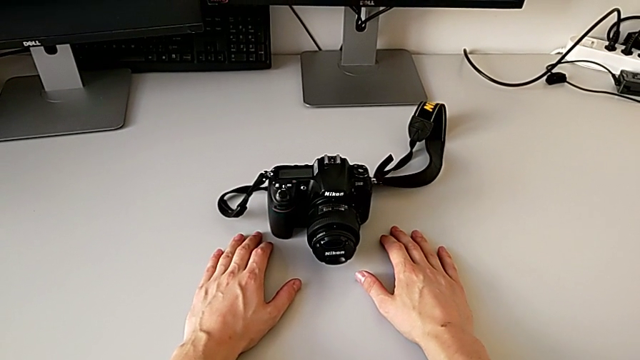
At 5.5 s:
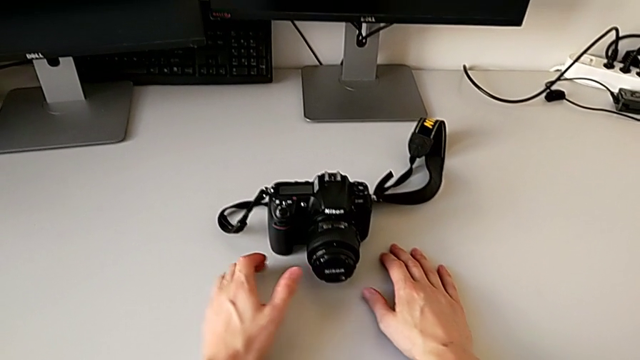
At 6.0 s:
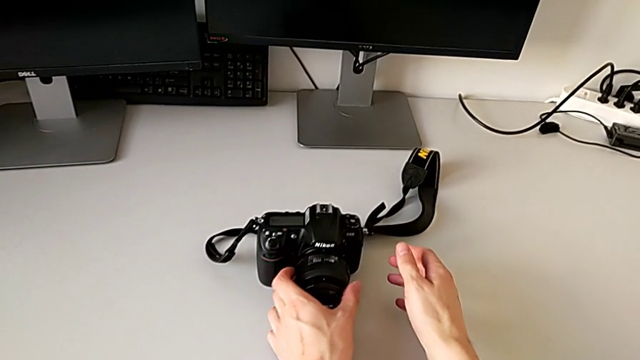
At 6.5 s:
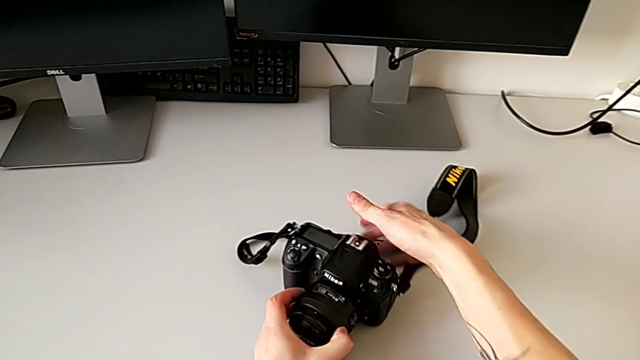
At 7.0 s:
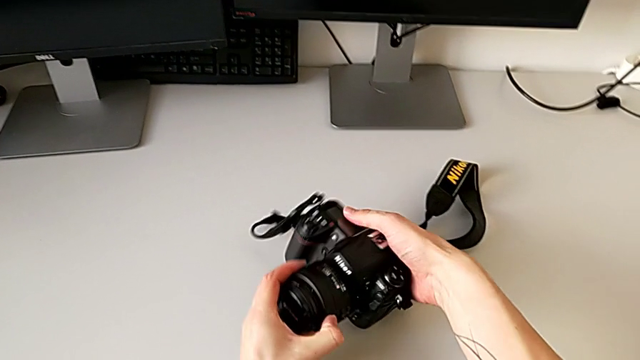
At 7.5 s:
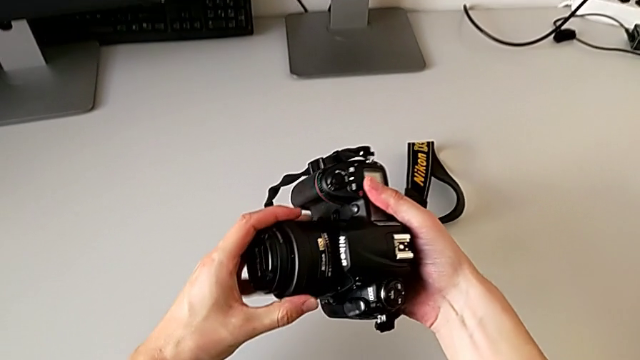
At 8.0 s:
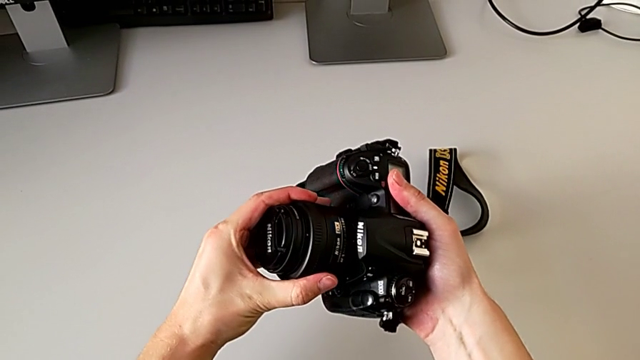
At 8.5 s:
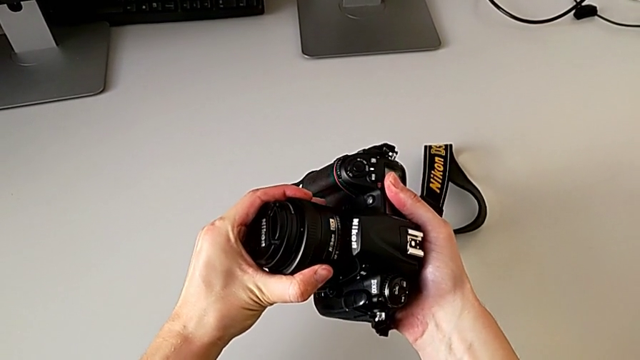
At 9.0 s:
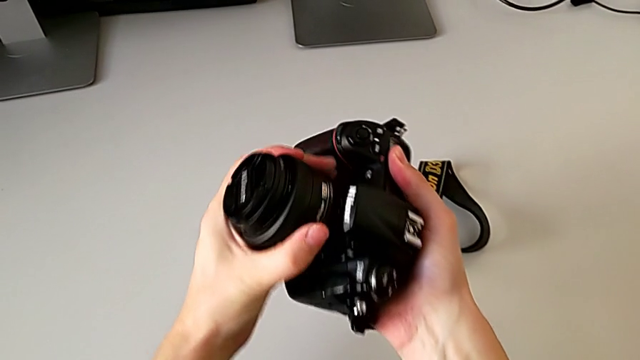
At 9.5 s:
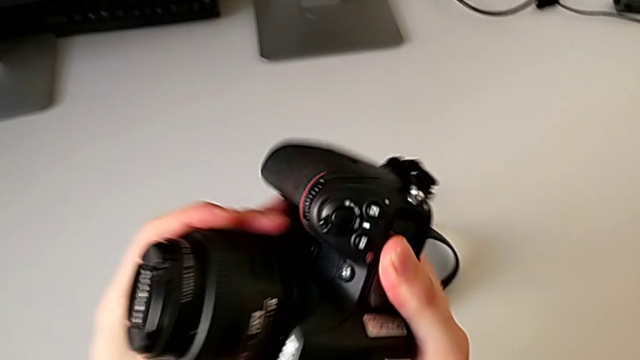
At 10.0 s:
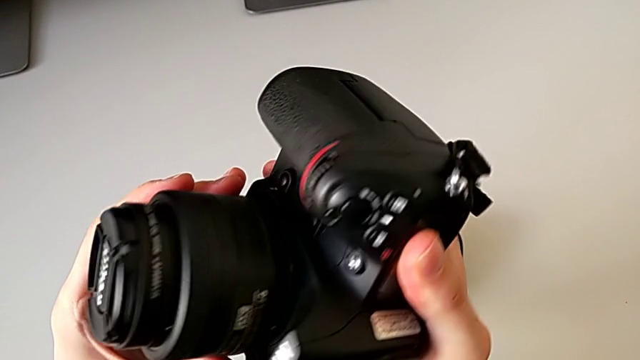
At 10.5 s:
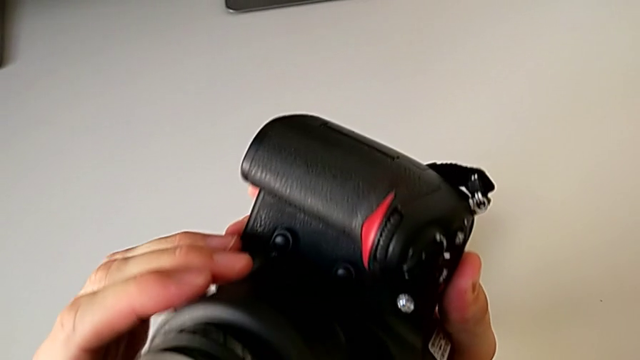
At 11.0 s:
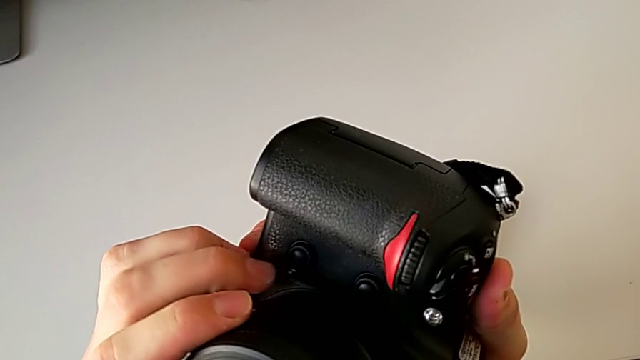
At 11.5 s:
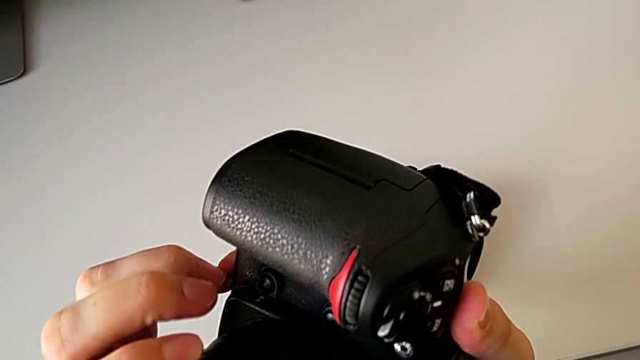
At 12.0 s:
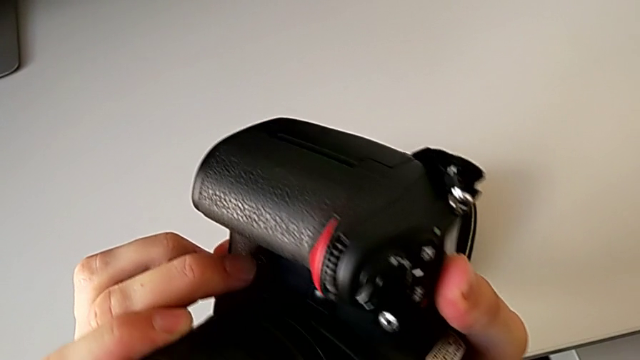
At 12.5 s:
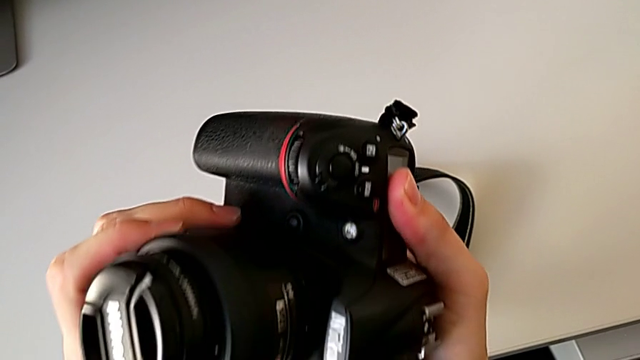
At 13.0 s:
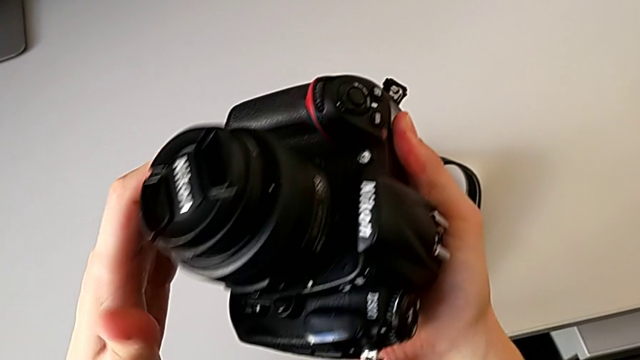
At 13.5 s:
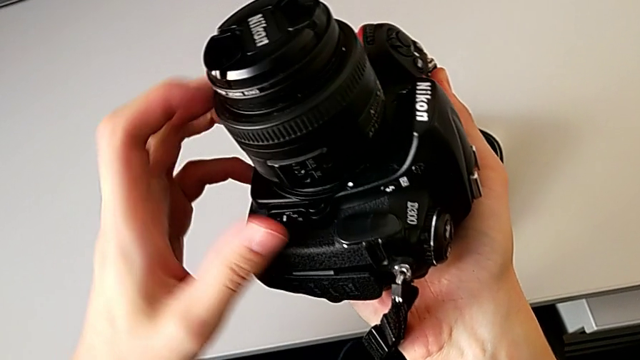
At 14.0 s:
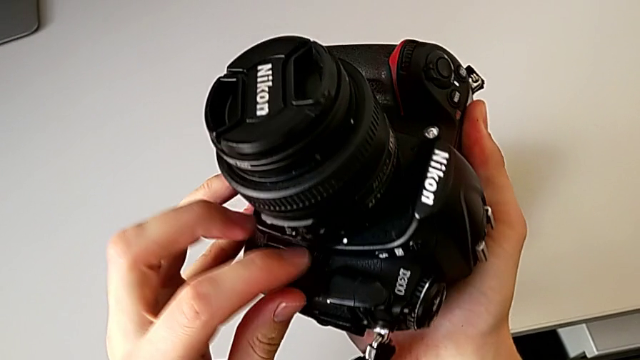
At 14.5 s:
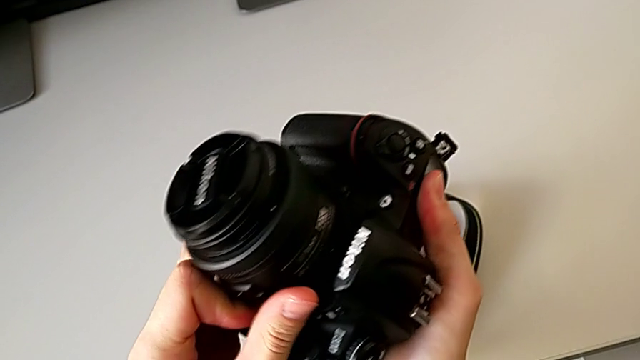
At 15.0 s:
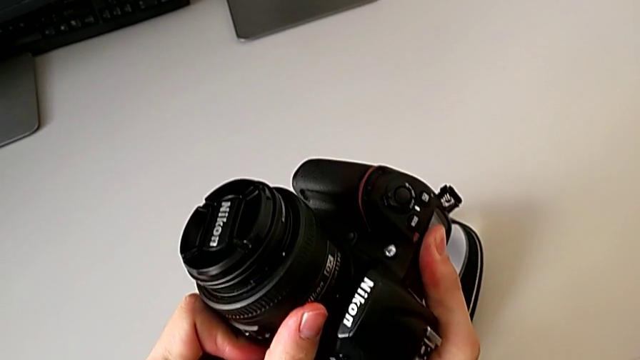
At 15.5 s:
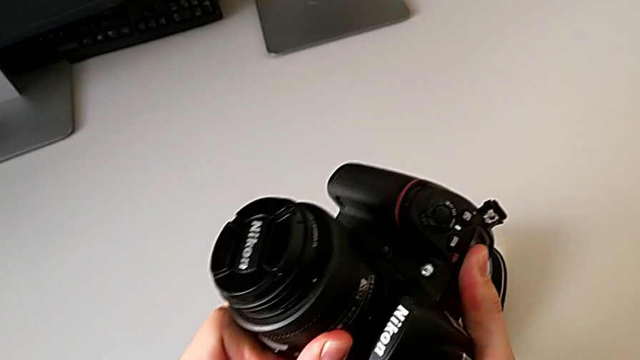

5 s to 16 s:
The camera wearer is detaching the lens. They grab the DSLR, lift it, inspect the lens and press the button.

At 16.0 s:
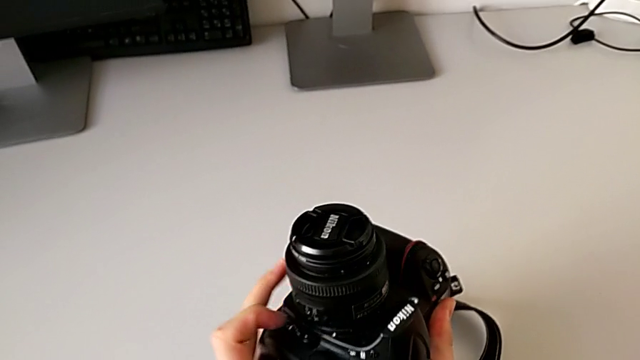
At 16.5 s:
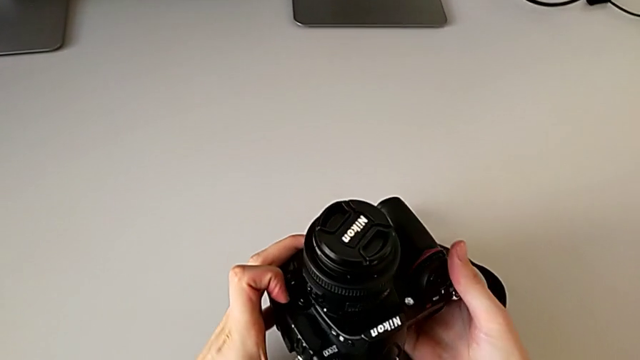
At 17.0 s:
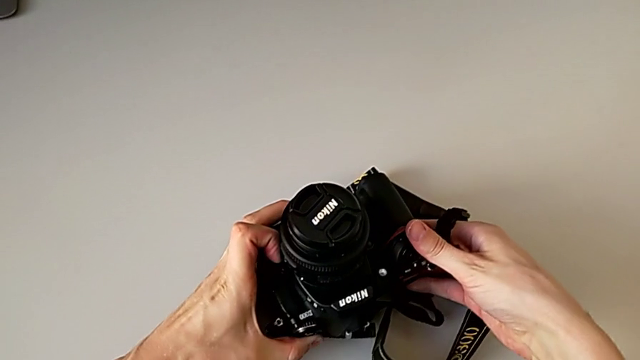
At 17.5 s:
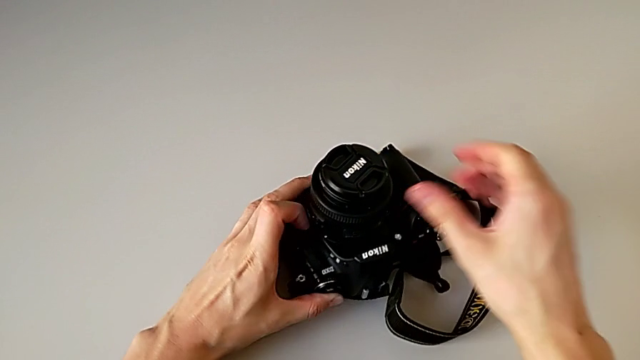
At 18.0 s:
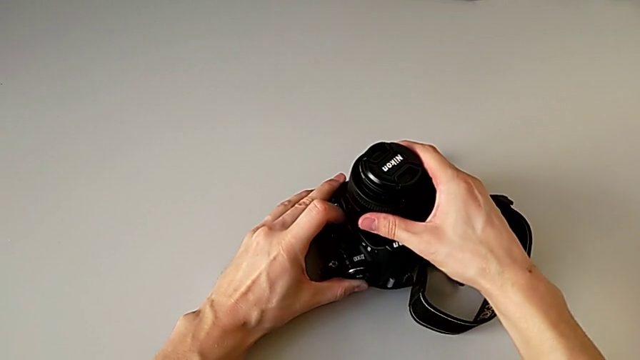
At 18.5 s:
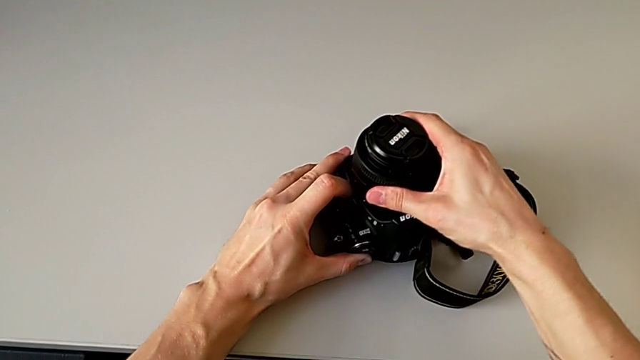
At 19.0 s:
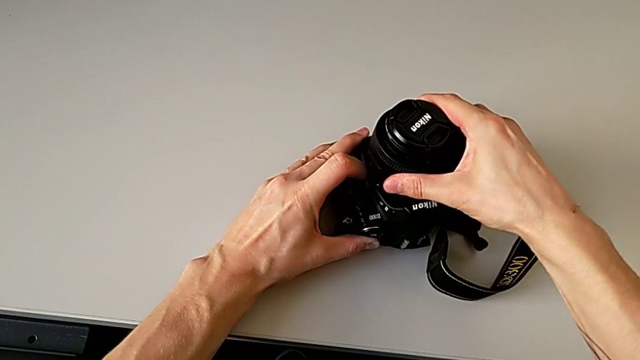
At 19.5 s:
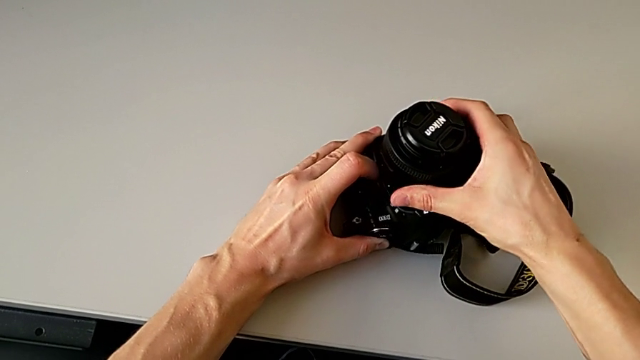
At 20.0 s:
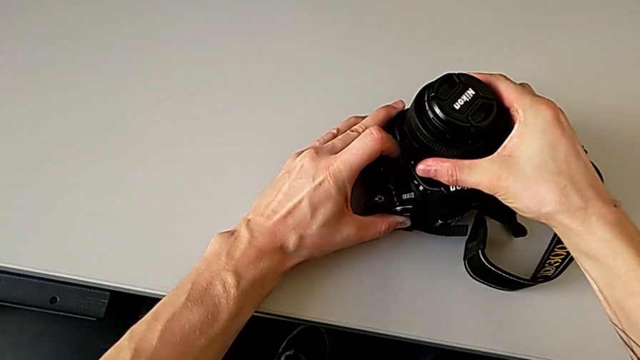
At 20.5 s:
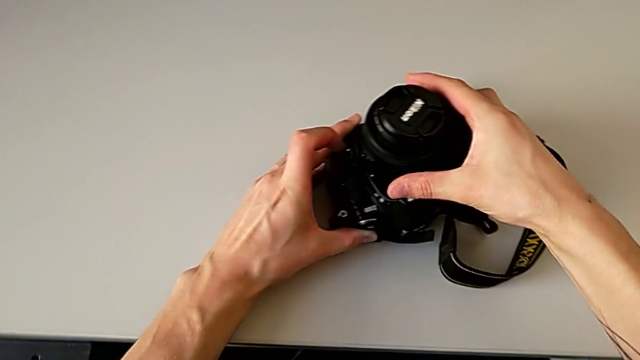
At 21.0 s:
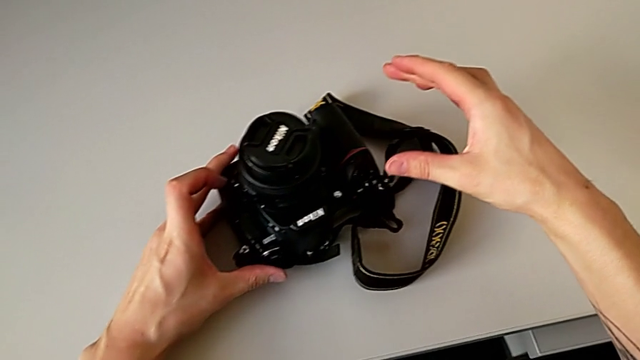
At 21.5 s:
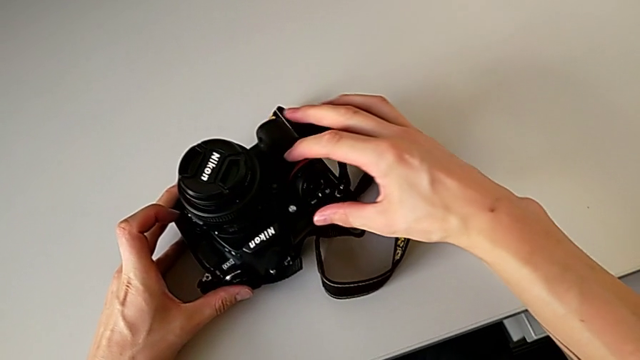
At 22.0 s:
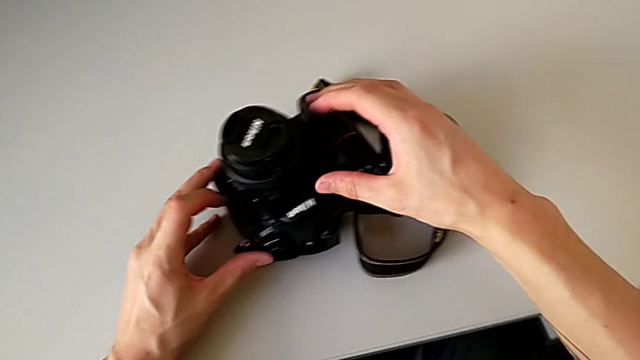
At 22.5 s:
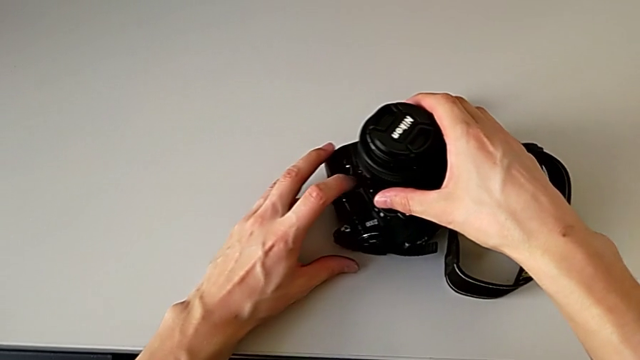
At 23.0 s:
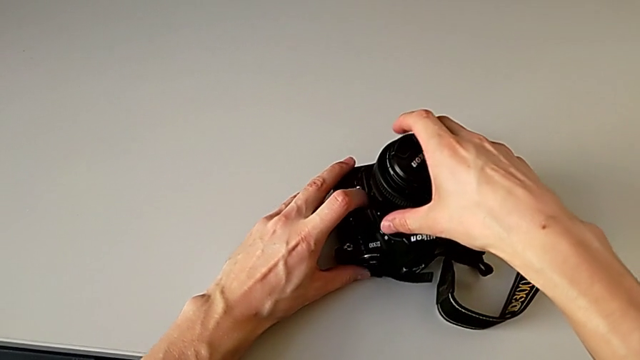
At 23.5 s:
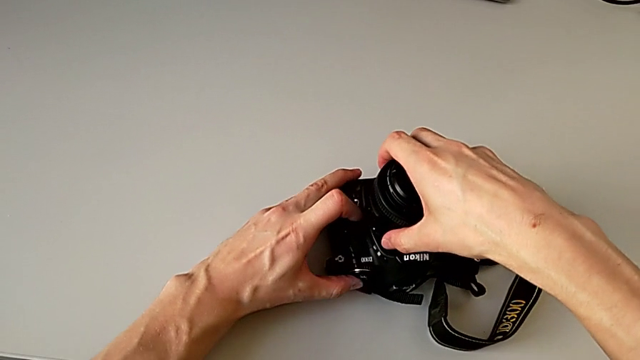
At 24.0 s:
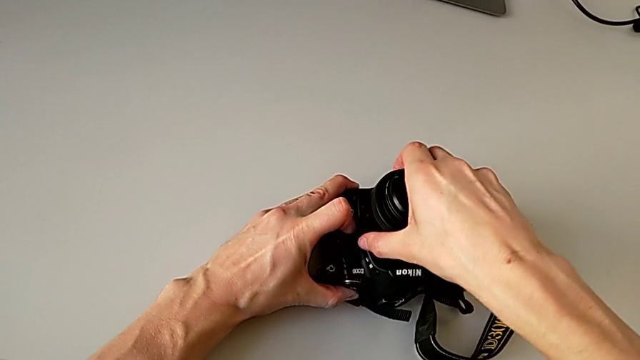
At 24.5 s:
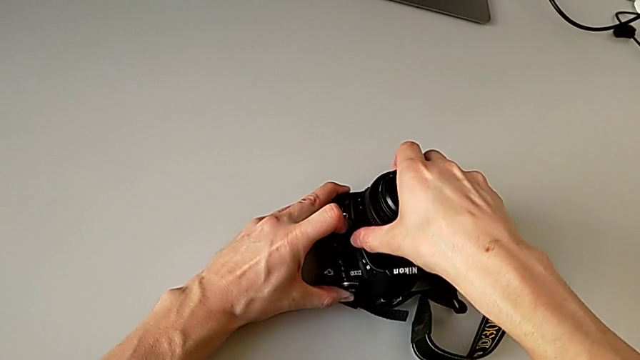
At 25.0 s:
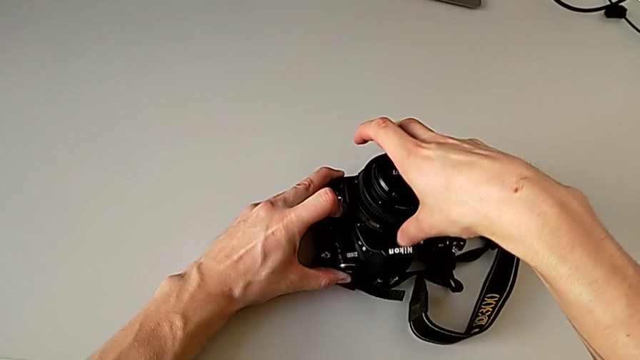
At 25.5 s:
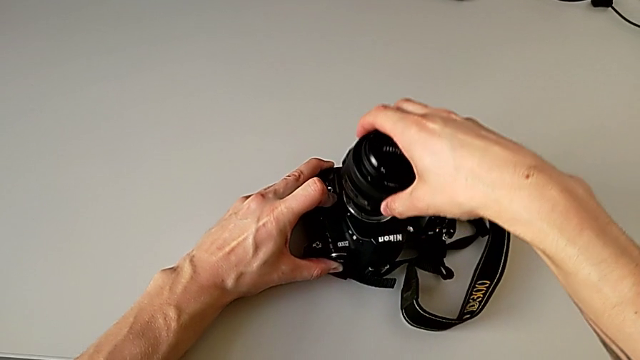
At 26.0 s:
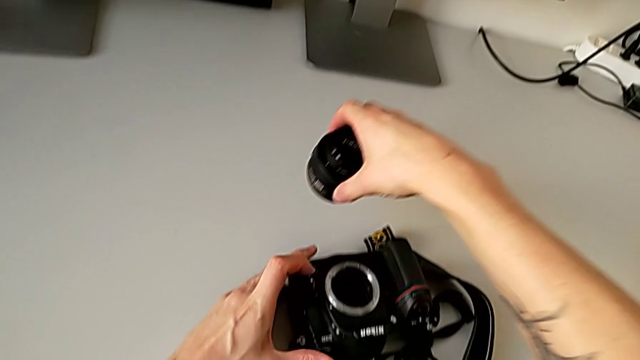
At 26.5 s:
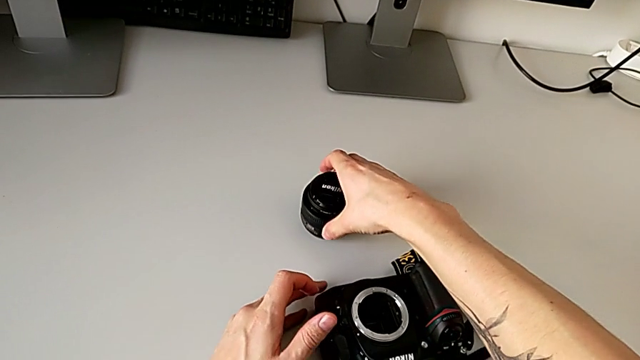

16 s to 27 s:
The camera wearer is detaching the lens. They place the DSLR, press the button, grab the lens, press the button, grab the lens and withdraw it.
